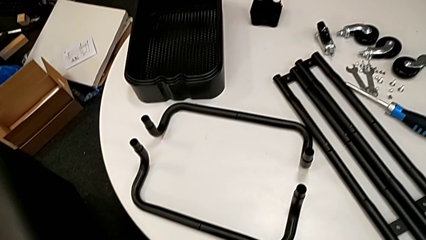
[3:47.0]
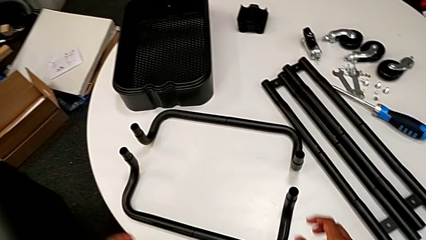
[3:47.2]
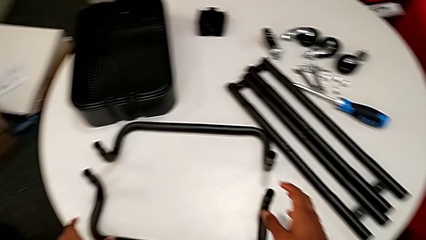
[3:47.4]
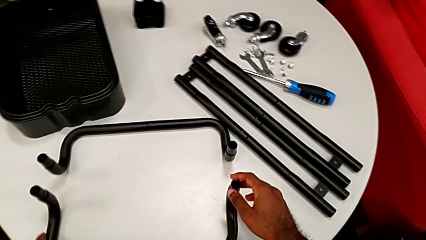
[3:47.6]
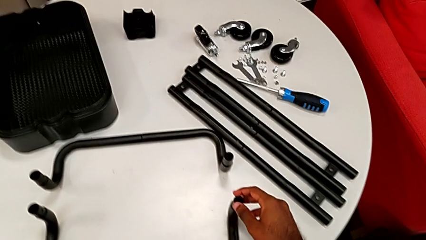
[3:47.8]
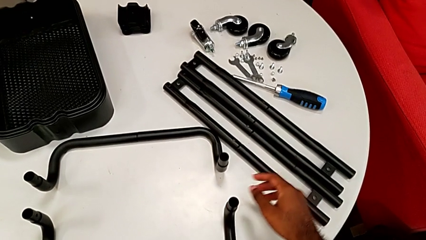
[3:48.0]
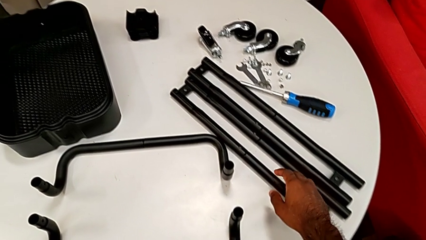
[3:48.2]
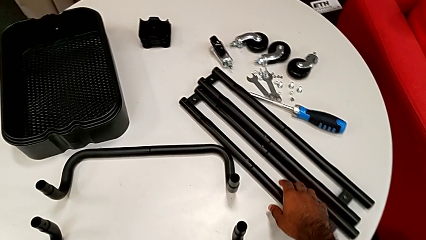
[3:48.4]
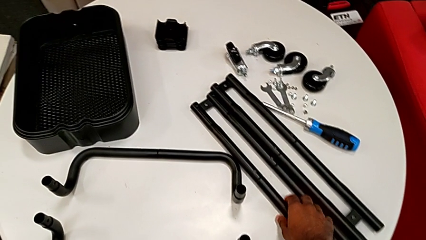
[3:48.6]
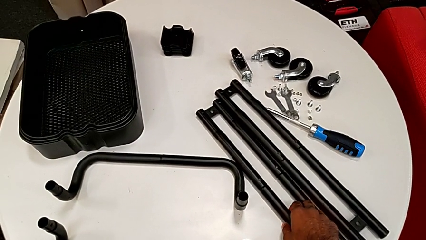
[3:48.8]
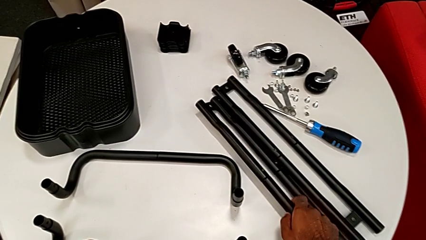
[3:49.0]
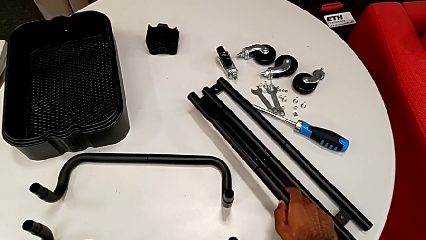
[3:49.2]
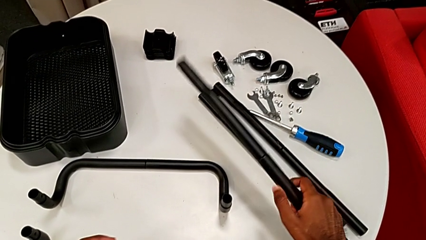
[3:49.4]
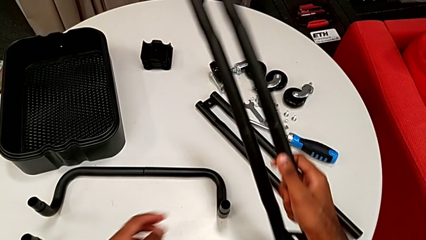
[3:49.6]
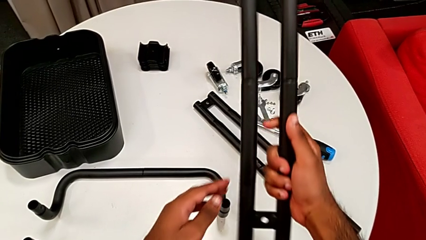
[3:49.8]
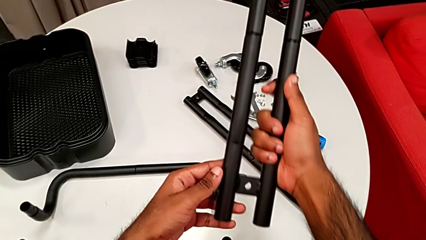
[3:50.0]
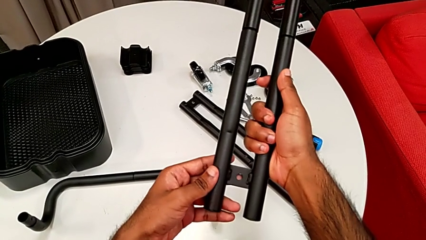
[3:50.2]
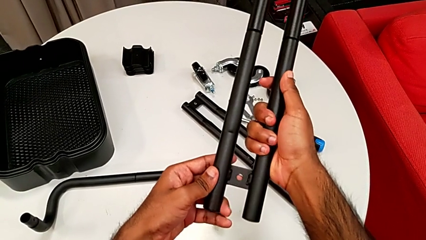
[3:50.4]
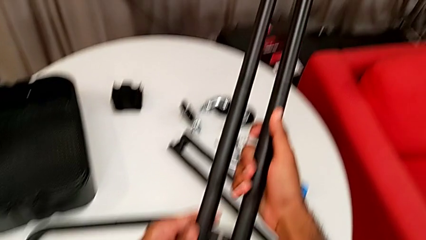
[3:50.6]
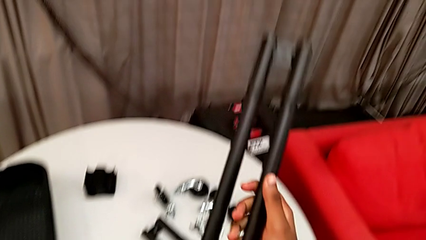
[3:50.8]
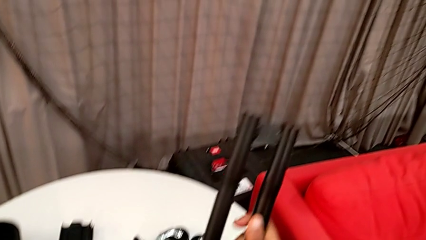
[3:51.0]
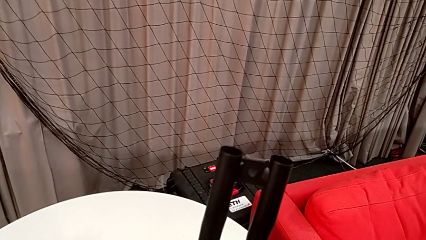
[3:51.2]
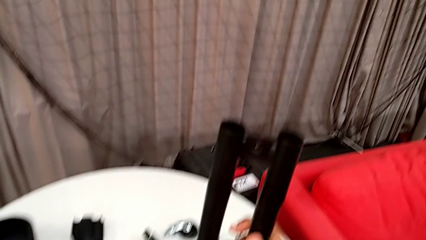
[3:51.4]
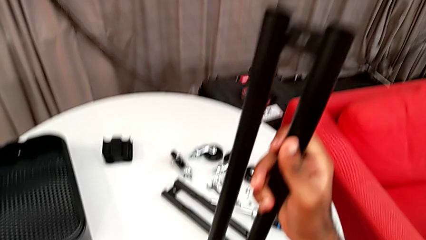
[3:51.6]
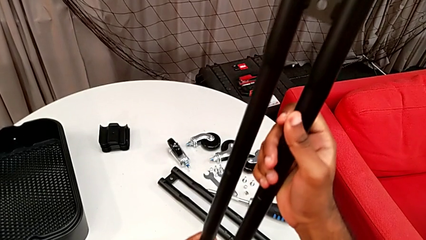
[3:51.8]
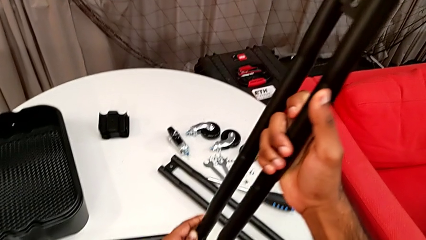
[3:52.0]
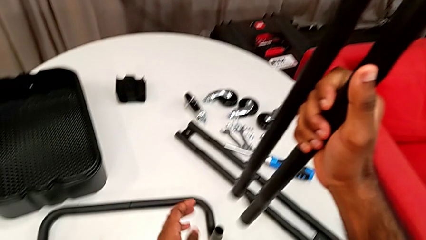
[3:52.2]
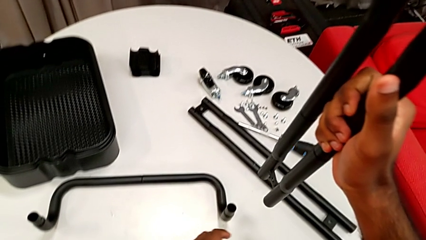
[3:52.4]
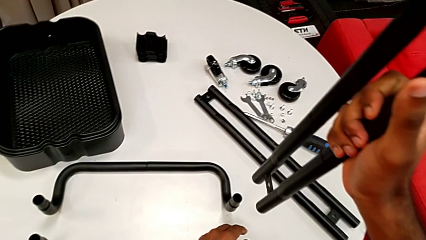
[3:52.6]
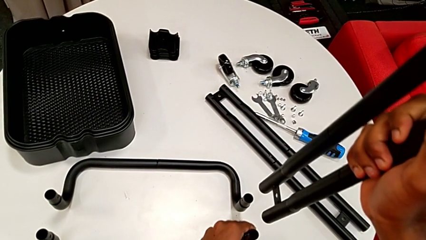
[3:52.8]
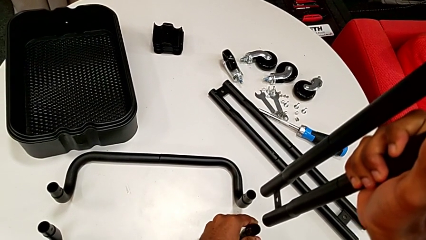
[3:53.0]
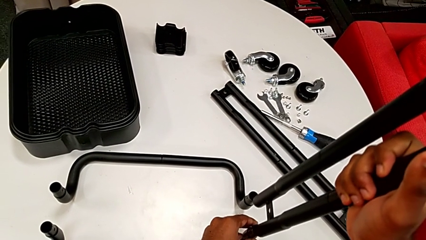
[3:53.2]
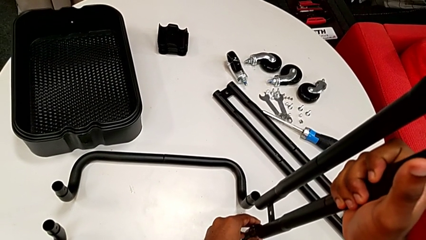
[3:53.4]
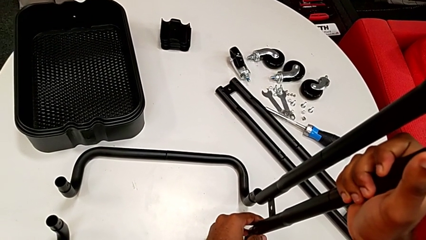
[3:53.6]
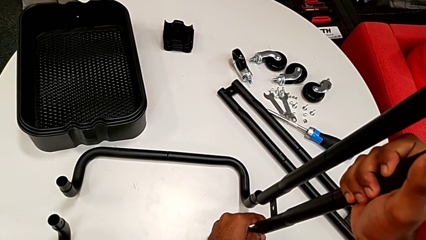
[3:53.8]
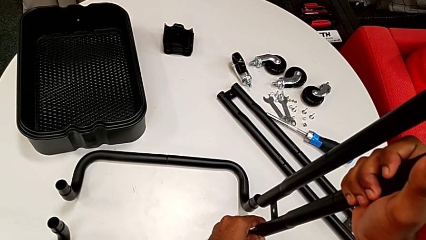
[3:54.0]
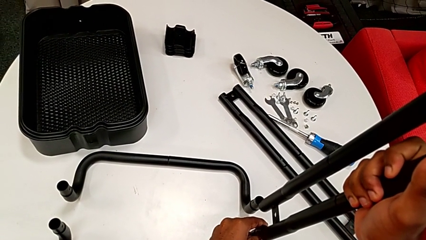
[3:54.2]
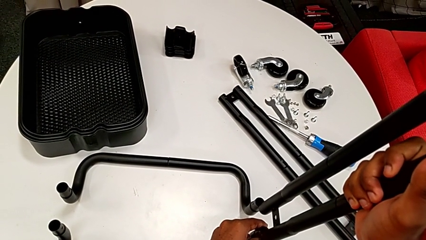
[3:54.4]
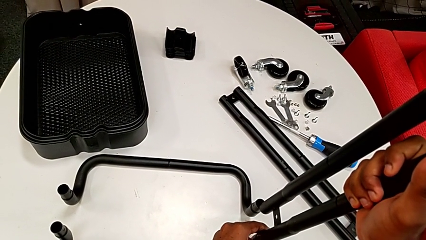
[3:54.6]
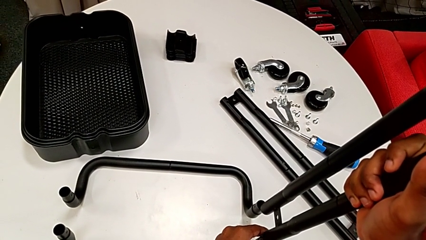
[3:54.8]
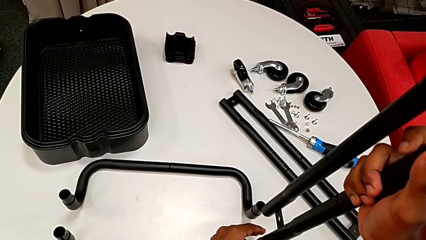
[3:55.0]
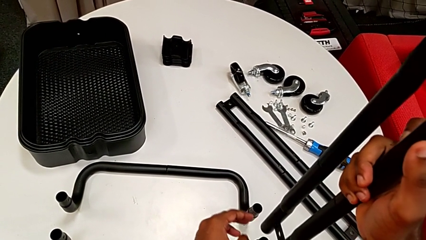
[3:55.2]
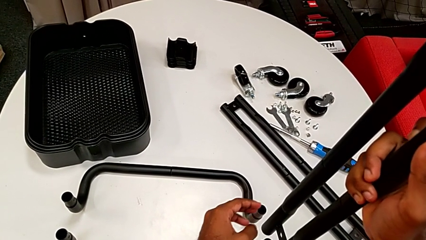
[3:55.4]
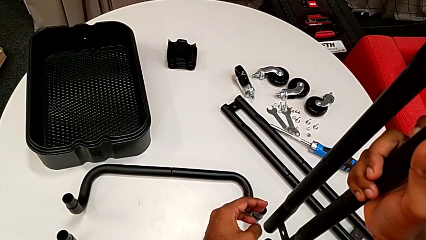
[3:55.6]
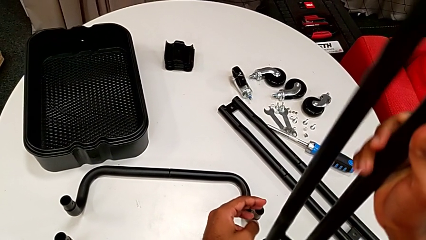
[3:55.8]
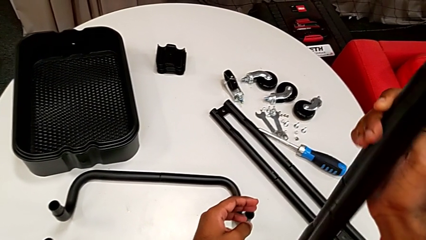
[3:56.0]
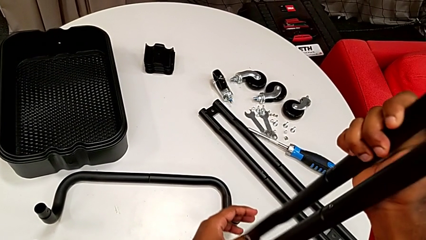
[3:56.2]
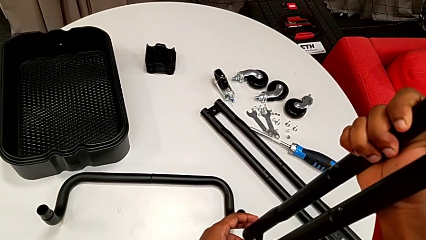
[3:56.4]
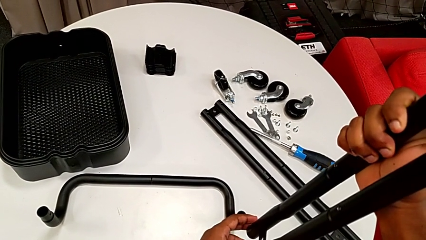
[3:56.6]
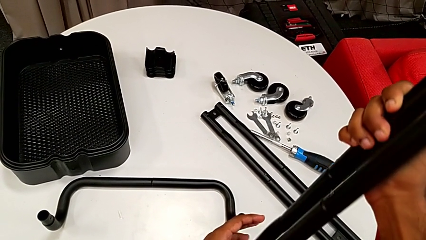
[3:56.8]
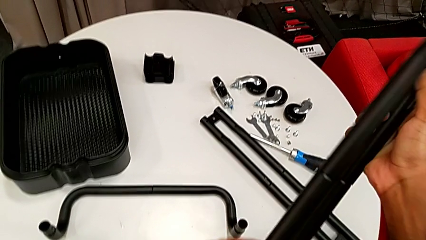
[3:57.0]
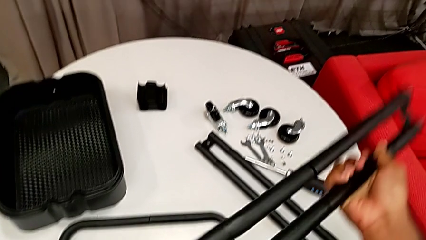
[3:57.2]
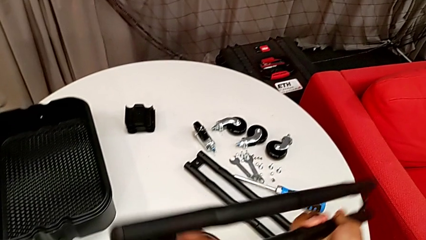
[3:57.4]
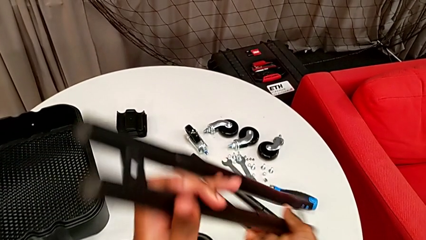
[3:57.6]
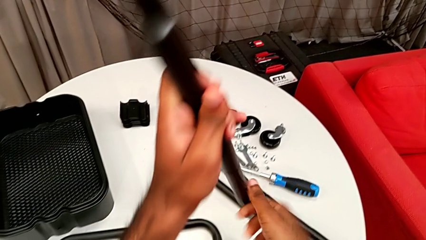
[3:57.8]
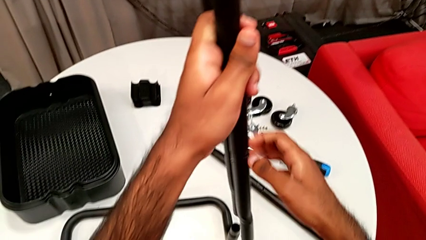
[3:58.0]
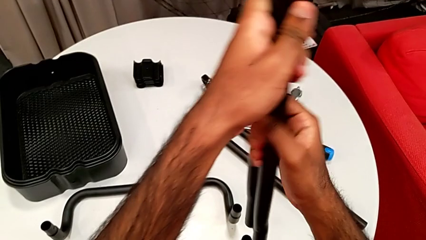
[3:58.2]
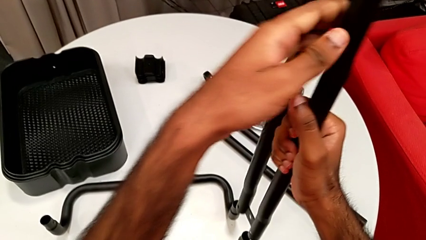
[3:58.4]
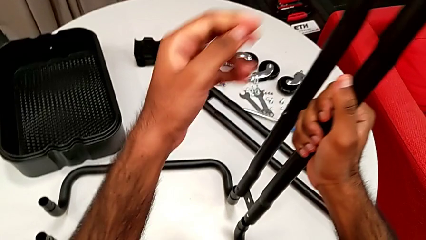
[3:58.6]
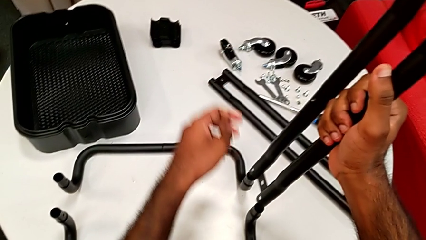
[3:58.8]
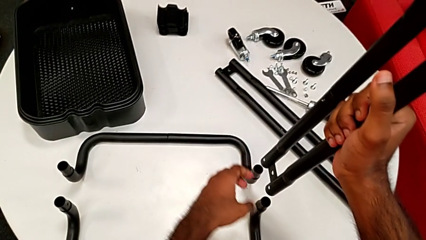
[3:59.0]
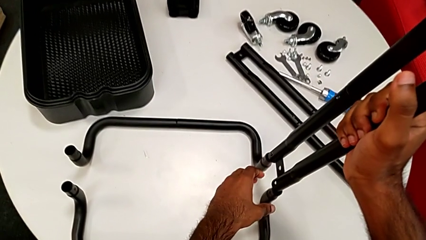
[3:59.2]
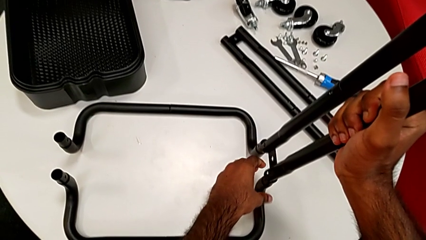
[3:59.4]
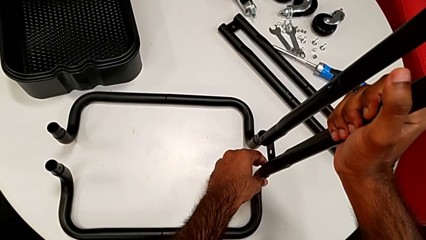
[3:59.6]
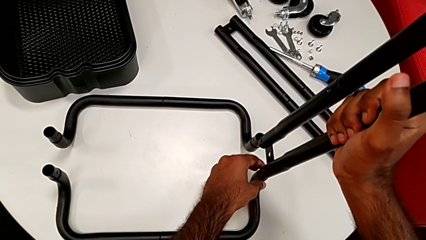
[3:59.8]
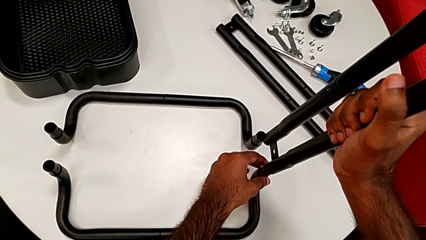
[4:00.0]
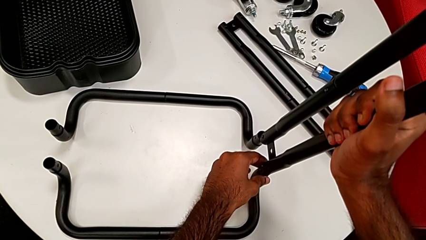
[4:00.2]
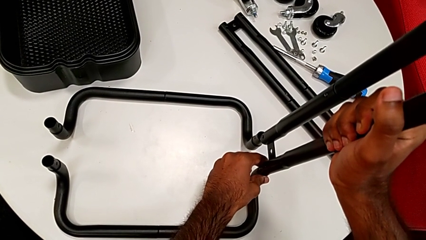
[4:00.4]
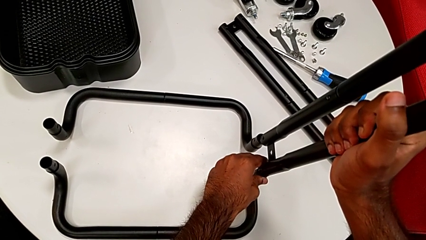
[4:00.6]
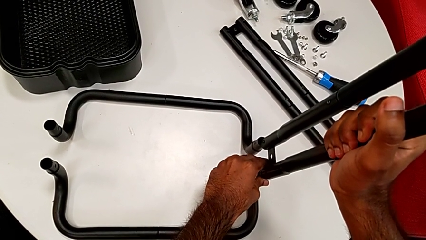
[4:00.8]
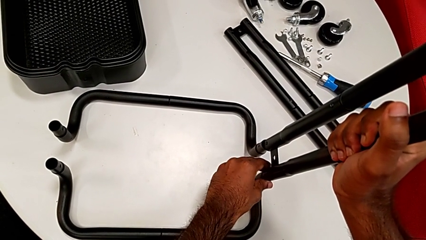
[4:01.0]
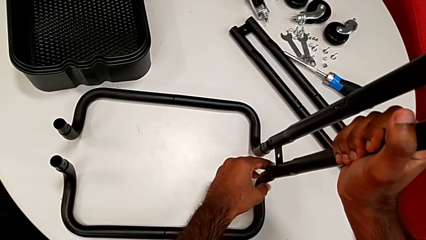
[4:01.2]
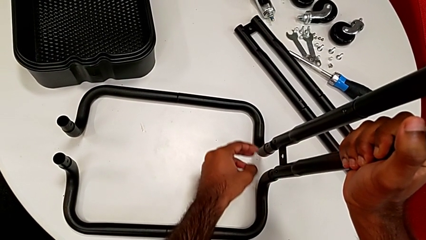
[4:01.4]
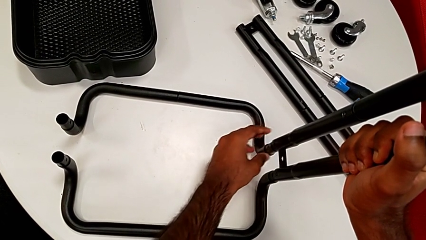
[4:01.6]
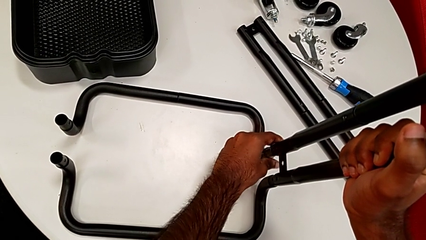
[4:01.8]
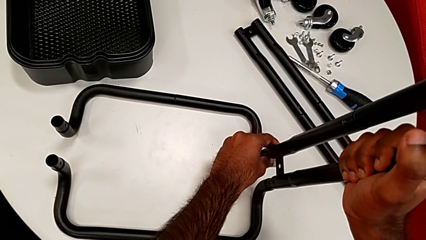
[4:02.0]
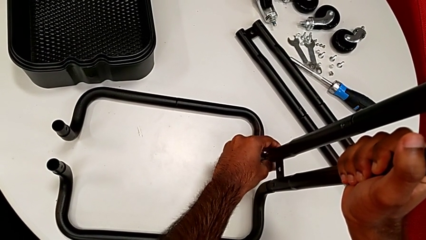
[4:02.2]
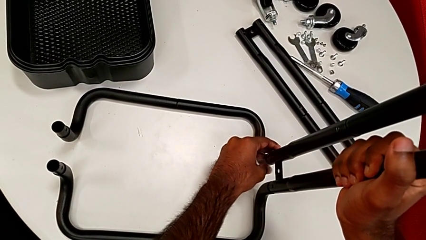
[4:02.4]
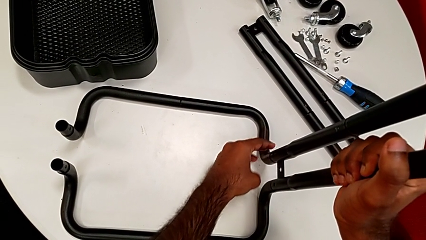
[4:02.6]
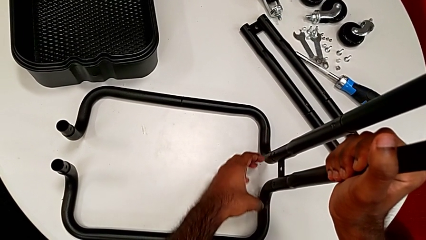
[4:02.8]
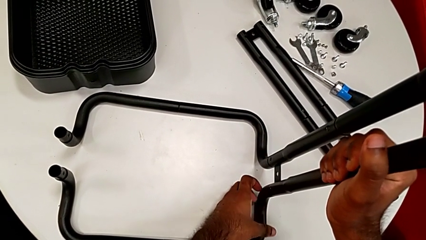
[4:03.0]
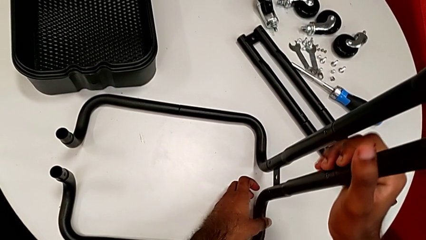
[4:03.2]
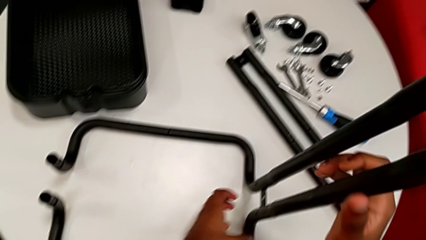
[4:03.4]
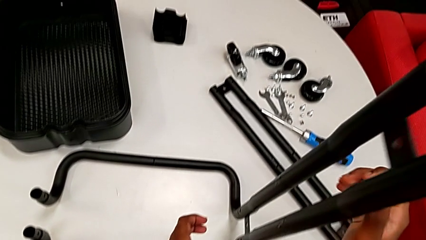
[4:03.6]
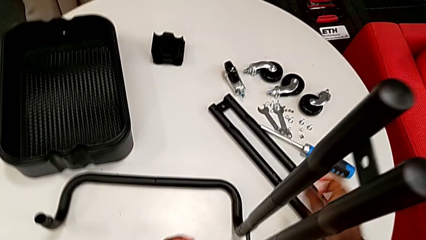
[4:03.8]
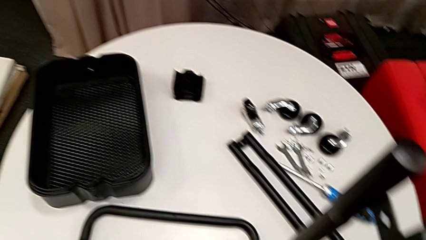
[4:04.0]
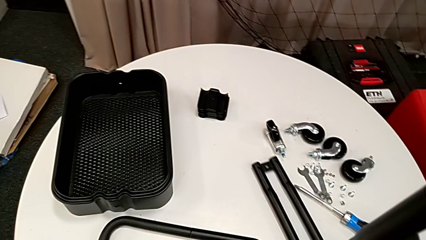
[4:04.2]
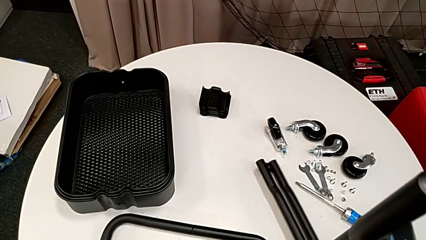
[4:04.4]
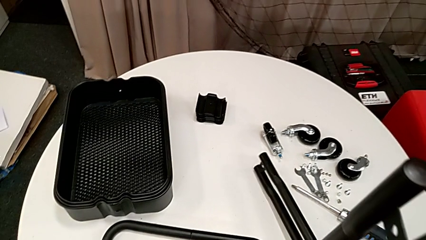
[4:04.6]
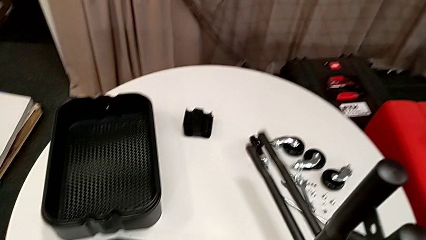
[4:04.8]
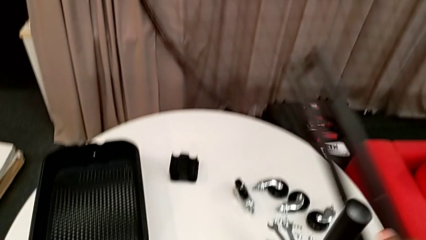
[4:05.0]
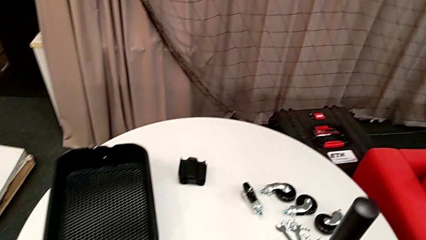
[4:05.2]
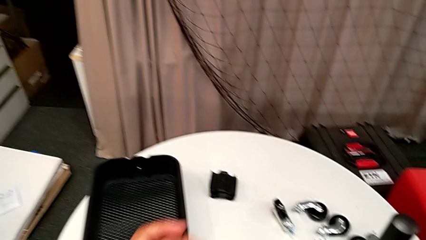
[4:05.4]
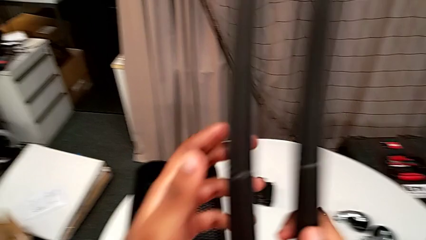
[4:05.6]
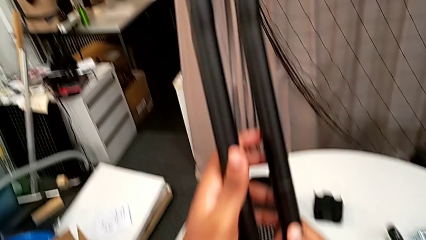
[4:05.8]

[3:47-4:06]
The camera wearer is inserting the side bars into the base frame. They grab the first leg and inspect it. They wrongly align the half frame, the side bar being upside down. They rotate the first leg, flip it and assemble it. They grab the second leg.
